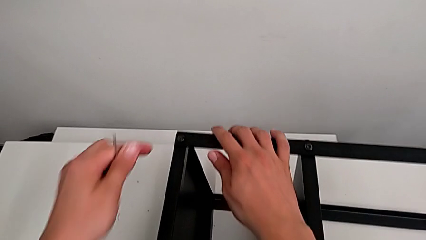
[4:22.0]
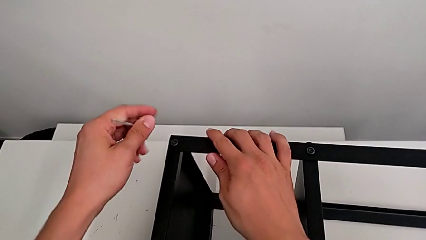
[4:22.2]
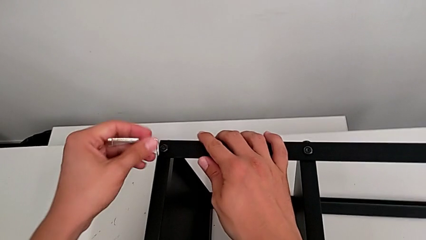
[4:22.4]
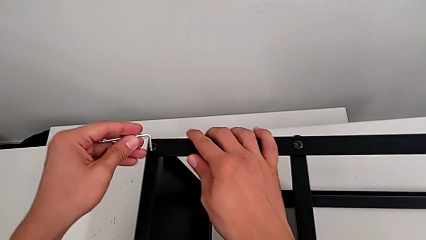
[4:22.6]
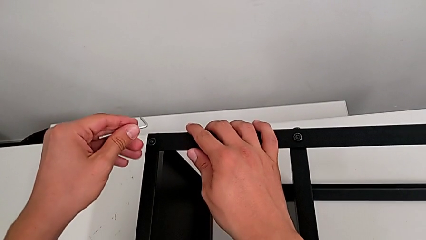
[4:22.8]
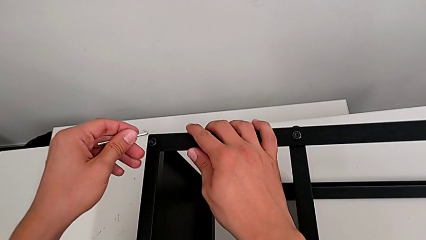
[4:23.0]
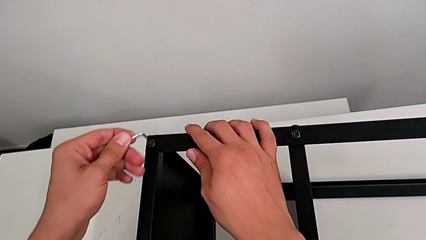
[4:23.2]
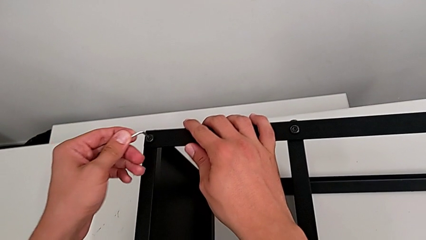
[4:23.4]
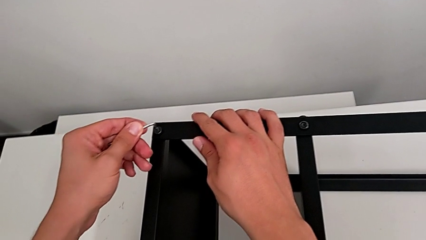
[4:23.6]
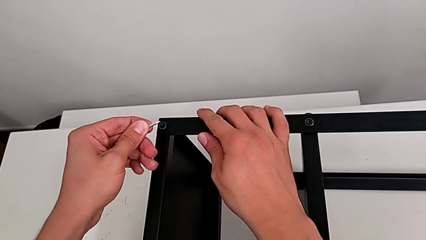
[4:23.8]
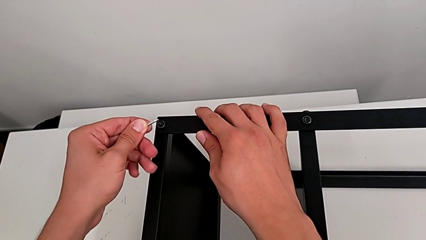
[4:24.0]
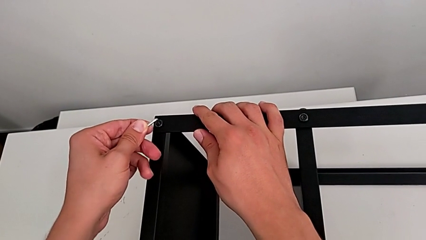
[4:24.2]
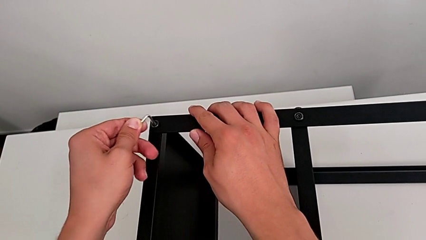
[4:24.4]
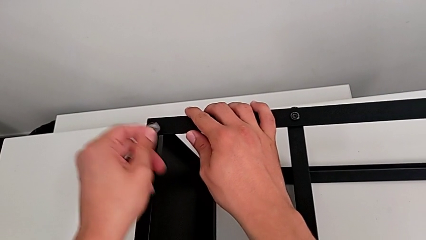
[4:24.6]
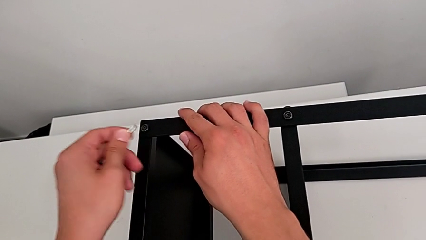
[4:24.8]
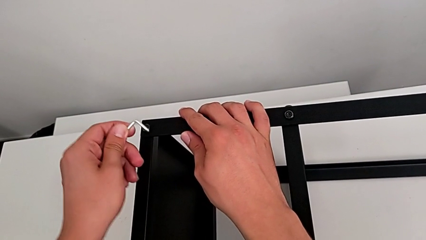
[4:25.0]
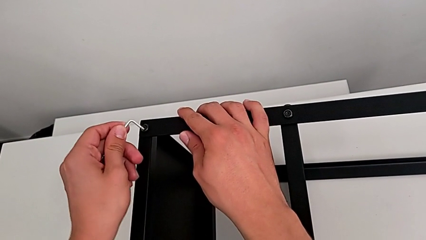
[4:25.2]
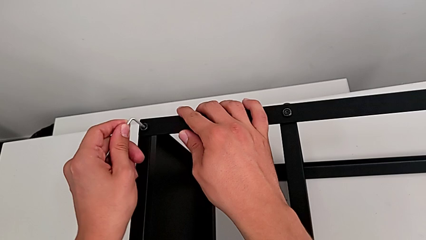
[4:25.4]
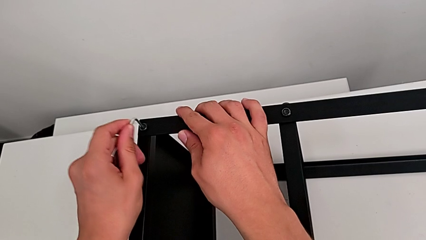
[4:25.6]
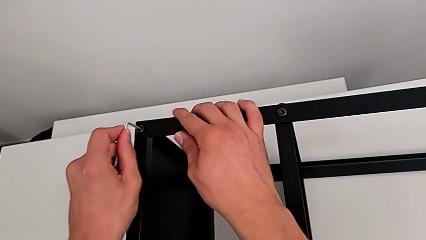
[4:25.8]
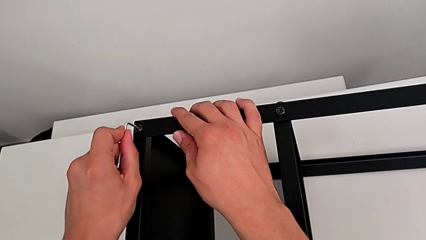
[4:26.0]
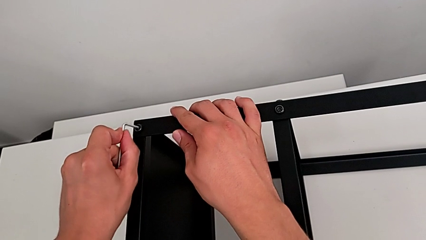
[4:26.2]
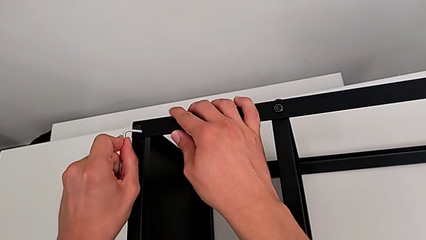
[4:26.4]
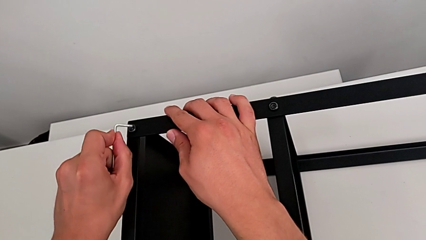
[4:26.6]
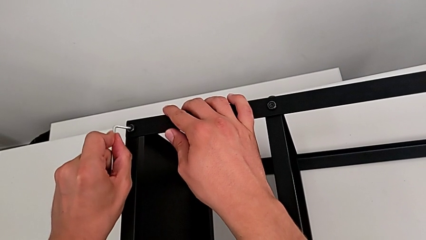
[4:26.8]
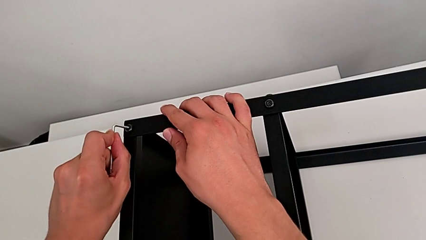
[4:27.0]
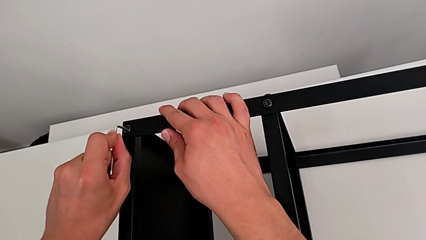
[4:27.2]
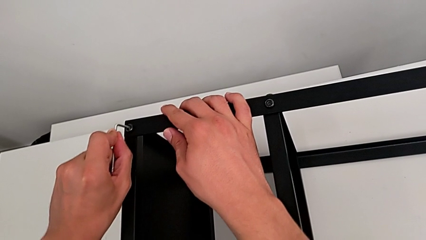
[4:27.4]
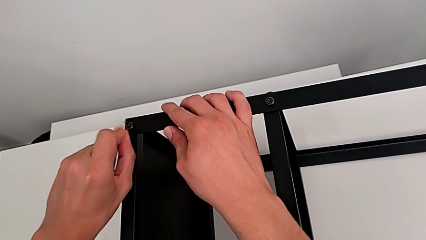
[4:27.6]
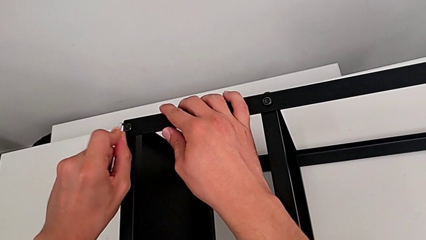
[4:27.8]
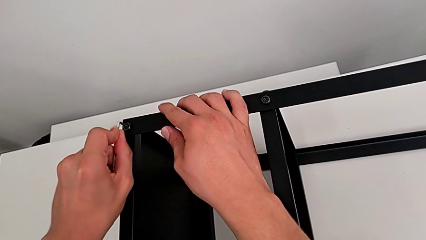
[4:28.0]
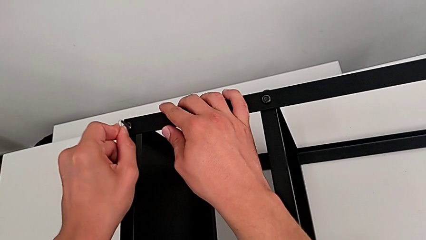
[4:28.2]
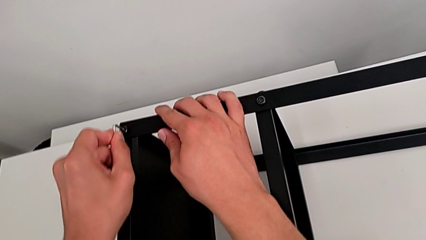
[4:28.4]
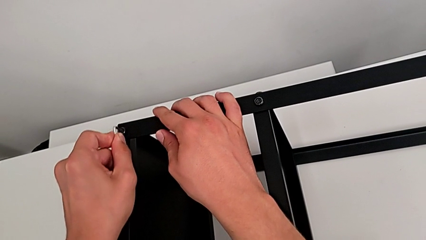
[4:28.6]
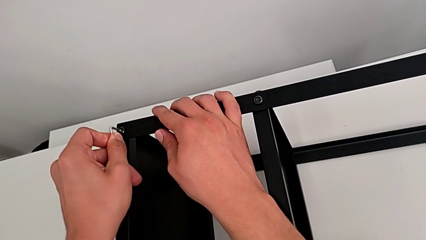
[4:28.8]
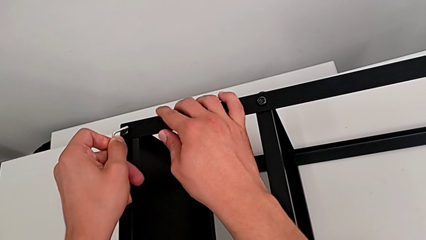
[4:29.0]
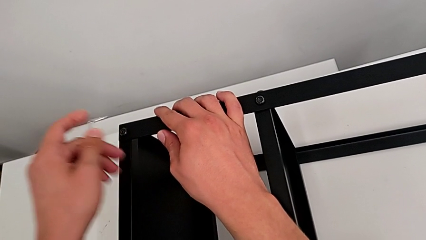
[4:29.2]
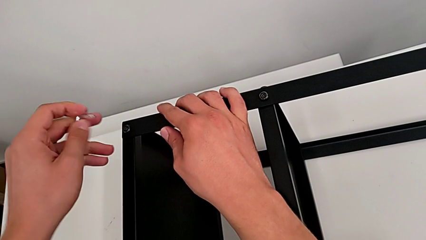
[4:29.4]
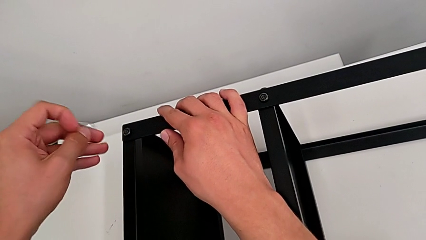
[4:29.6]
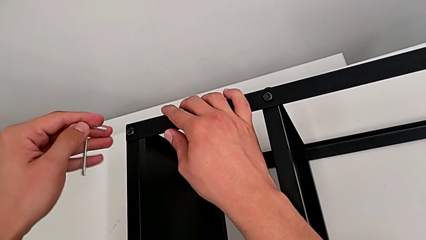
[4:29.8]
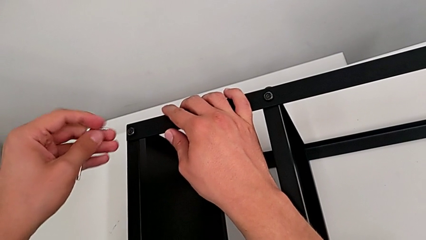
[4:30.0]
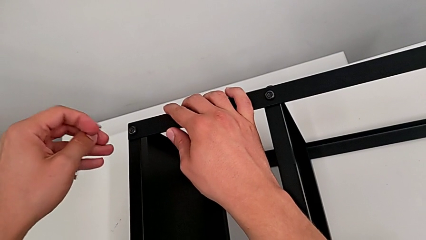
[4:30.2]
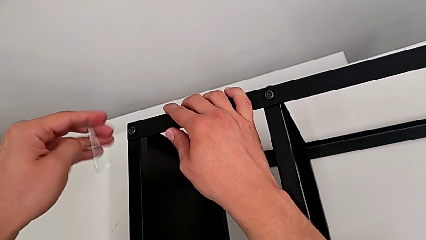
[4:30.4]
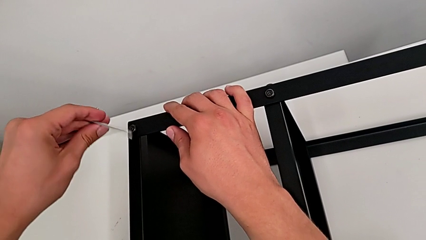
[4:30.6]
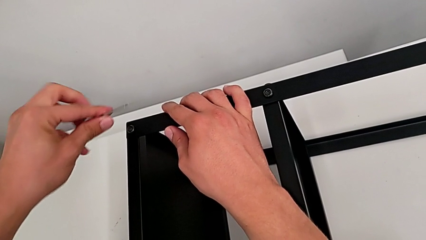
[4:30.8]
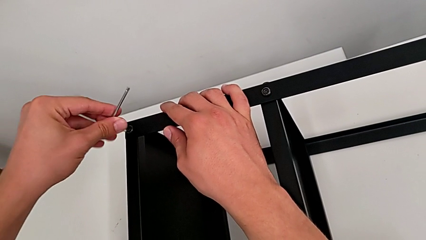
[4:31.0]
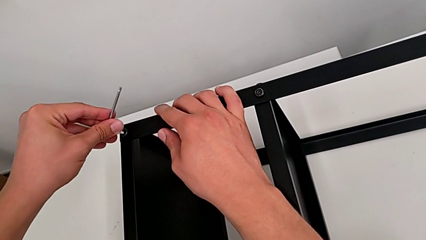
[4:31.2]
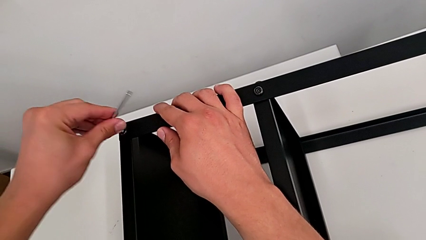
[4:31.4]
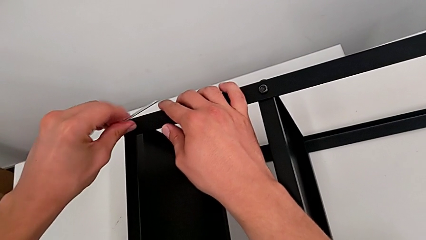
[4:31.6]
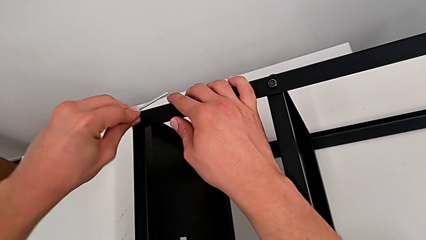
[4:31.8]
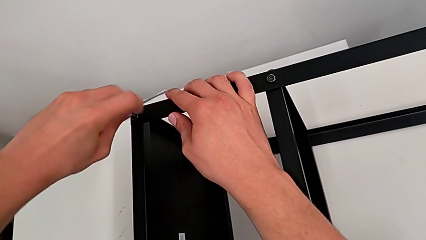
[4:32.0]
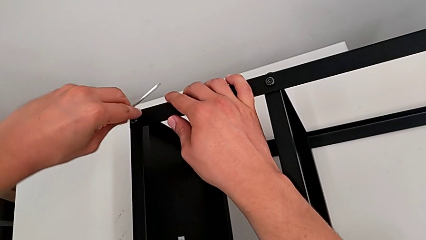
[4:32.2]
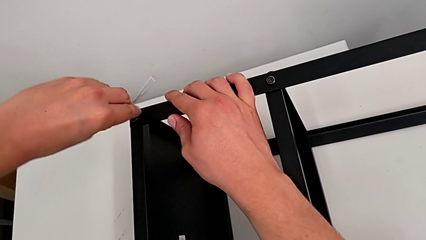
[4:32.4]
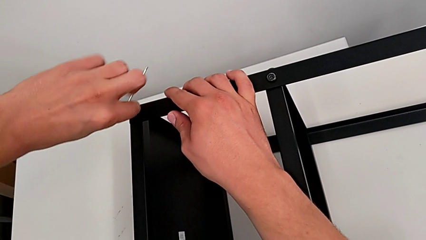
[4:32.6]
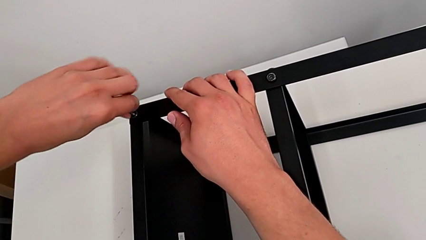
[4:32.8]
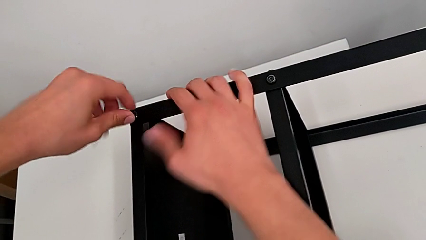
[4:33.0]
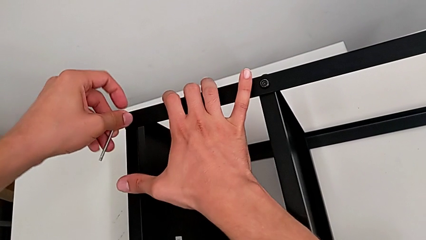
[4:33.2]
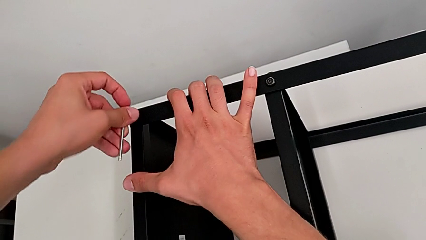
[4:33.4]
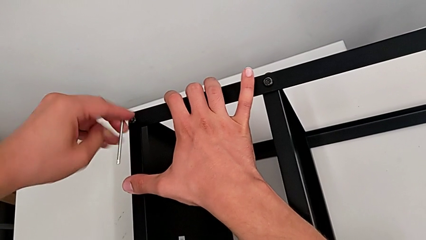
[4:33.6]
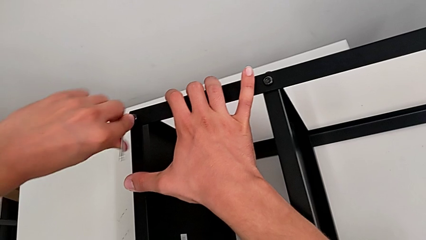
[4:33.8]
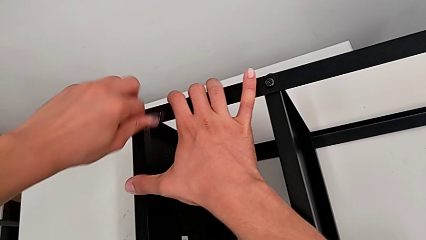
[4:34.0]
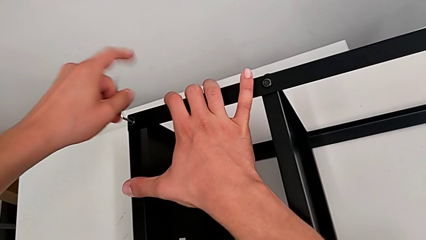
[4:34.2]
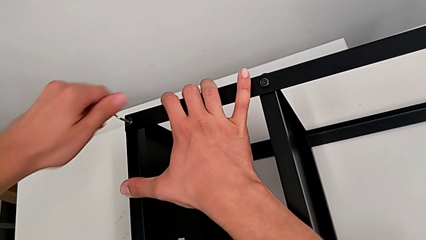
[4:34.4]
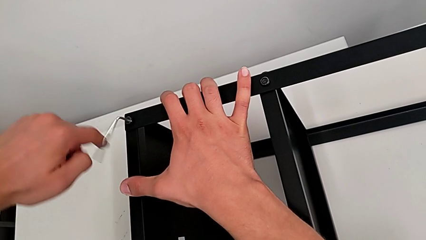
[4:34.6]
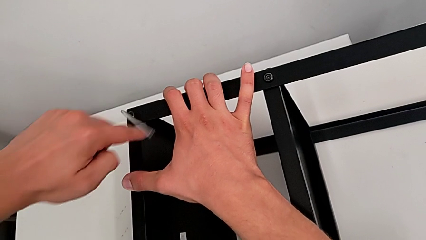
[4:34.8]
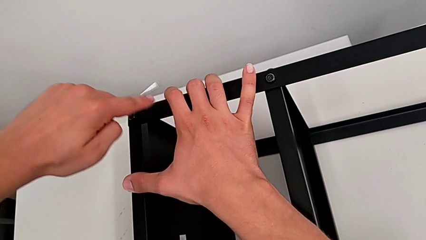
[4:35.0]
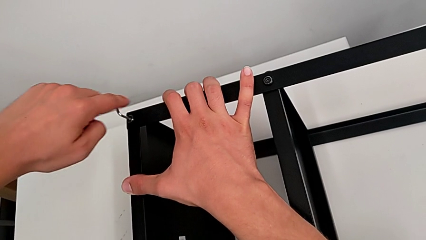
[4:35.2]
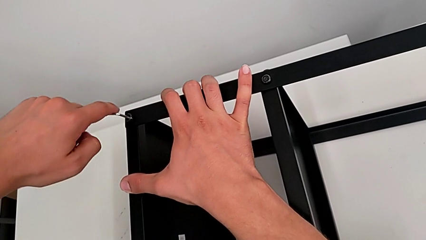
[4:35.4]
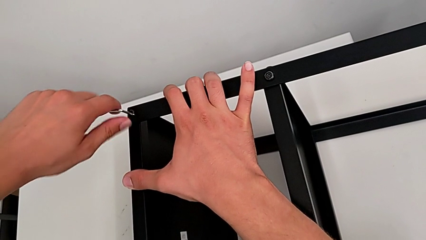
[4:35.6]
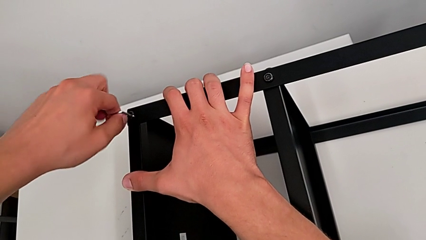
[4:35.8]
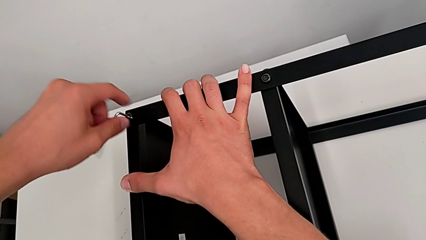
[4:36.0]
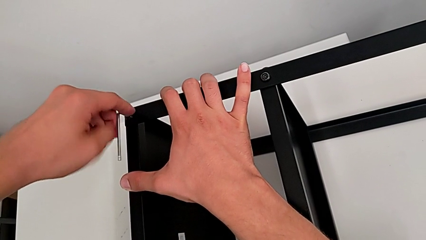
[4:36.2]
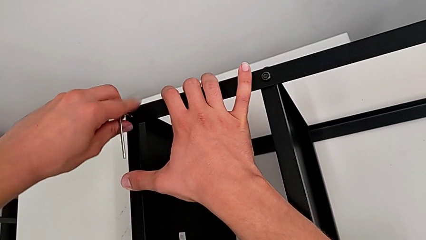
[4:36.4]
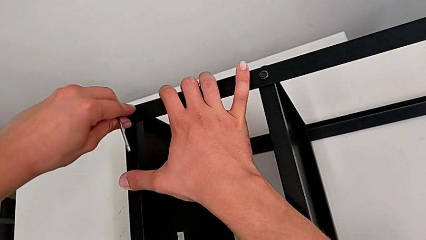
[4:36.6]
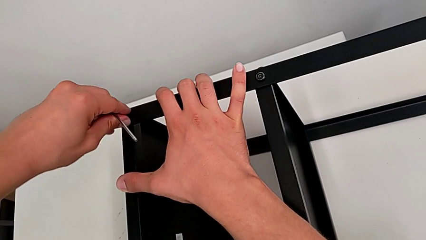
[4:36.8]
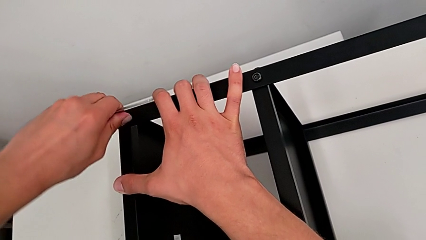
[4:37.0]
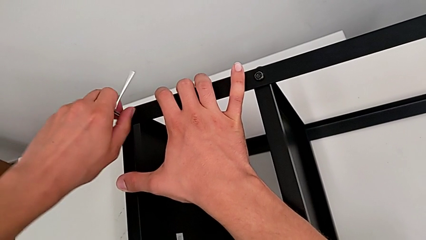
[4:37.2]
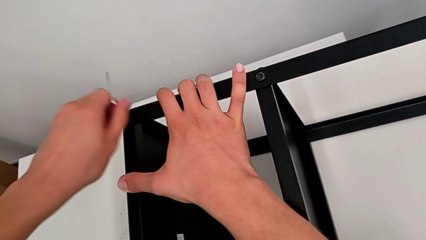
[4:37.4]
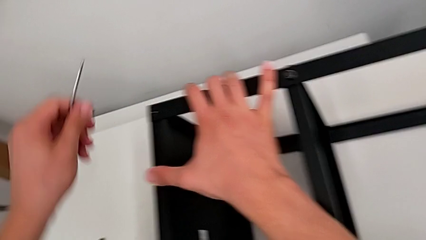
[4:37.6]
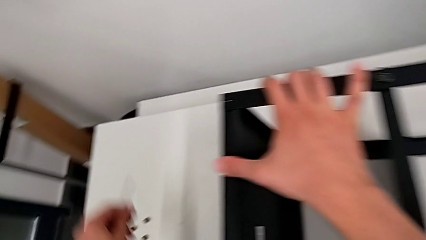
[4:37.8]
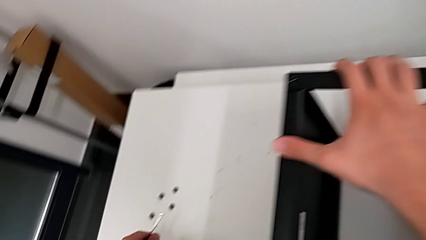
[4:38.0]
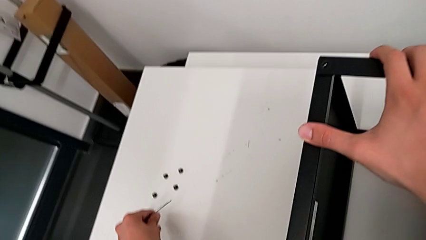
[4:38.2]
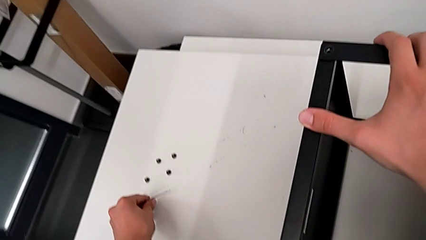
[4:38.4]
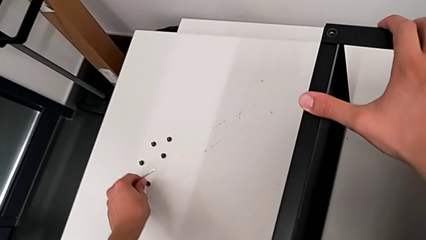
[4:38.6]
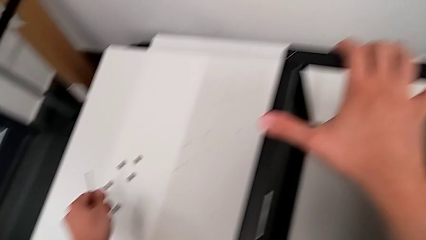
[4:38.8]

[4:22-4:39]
The camera wearer is disassembling the top table. They insert the Allen wrench, withdraw it, rotate it, insert it, unscrew the hex socket head, disassemble it and place it.
